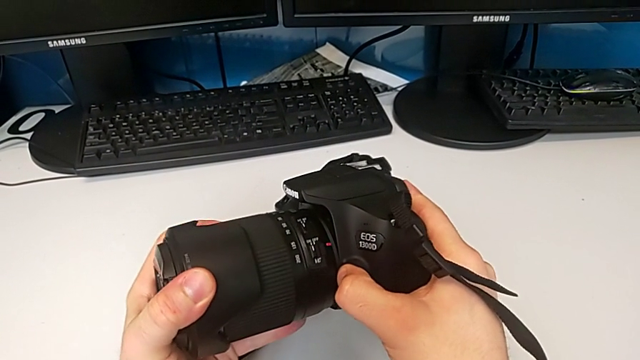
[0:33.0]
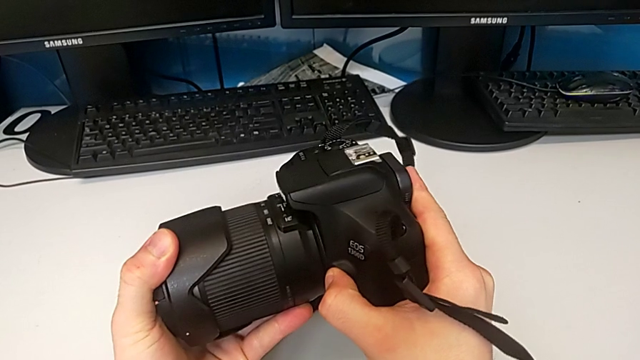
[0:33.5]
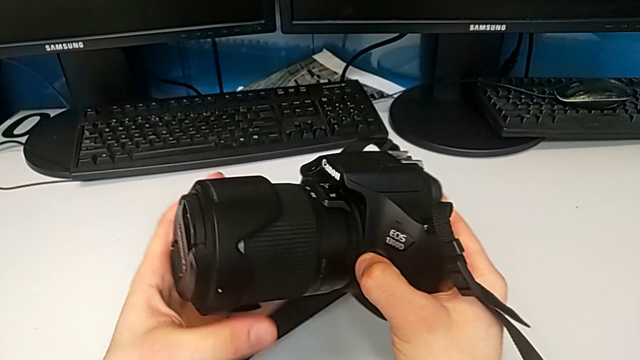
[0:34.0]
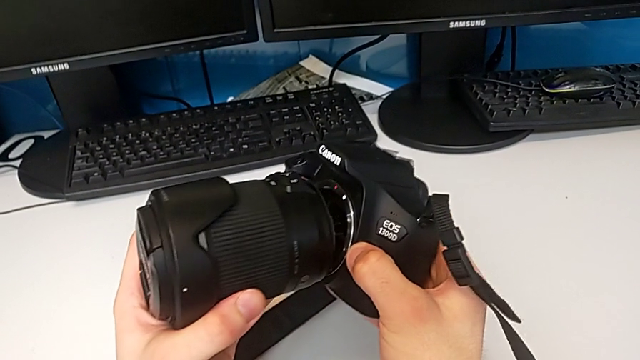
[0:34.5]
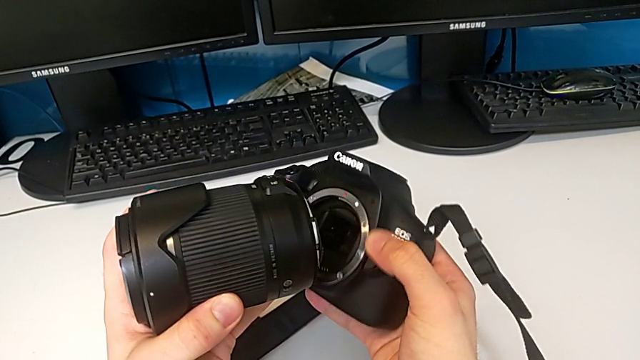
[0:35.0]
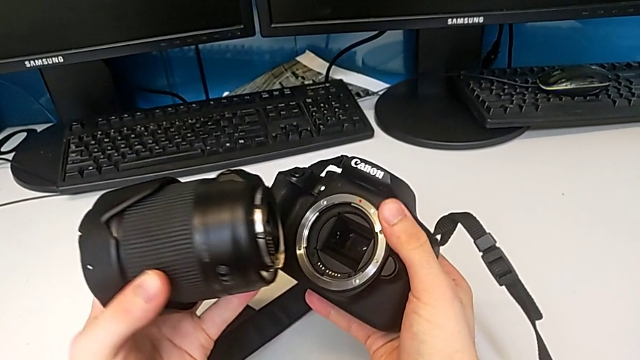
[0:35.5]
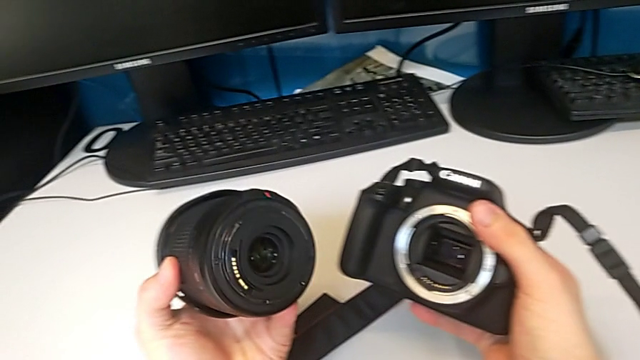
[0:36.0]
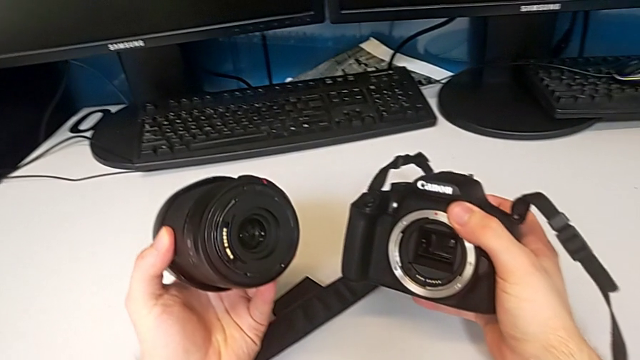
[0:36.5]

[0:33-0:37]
The camera wearer is disassembling the lens. They rotate the lens and withdraw it.

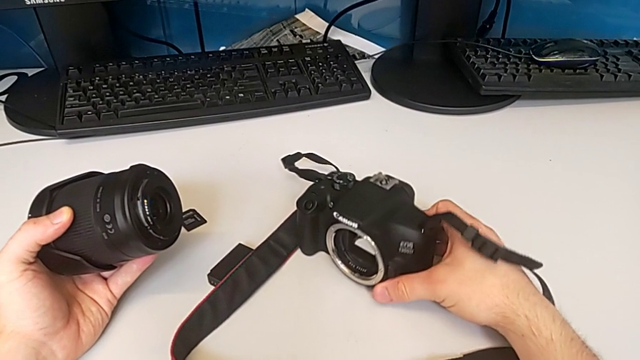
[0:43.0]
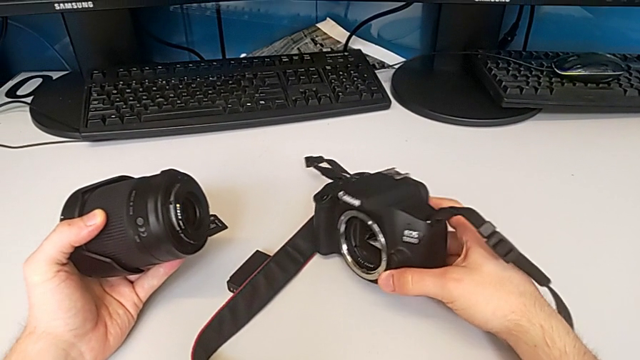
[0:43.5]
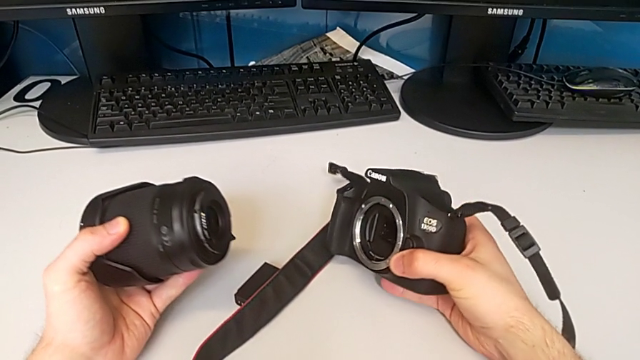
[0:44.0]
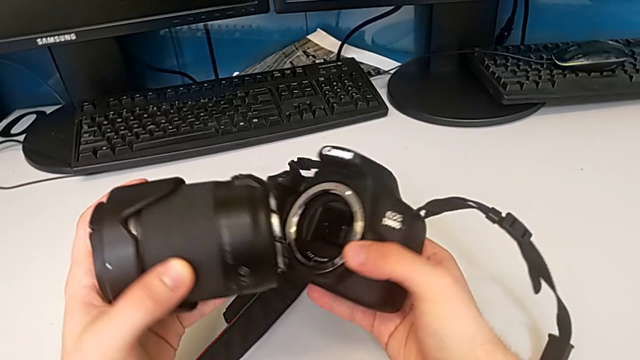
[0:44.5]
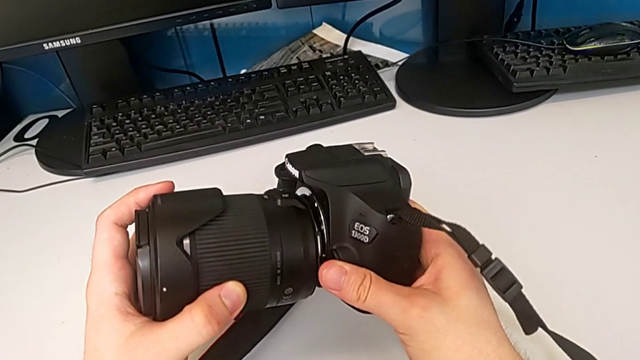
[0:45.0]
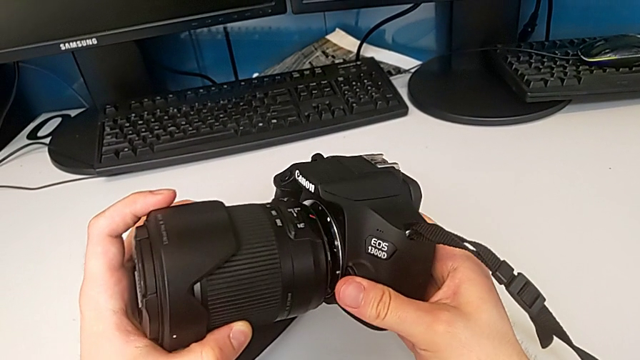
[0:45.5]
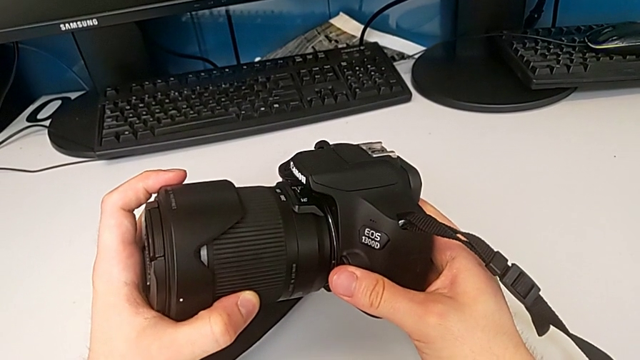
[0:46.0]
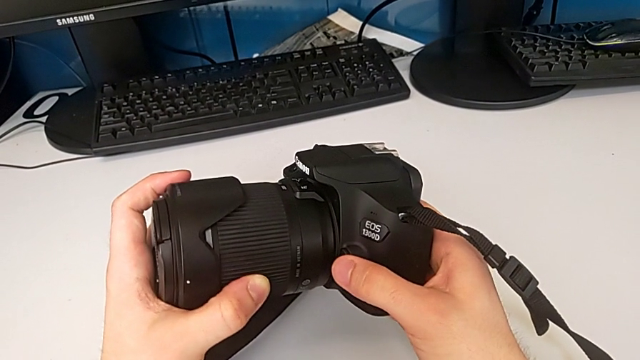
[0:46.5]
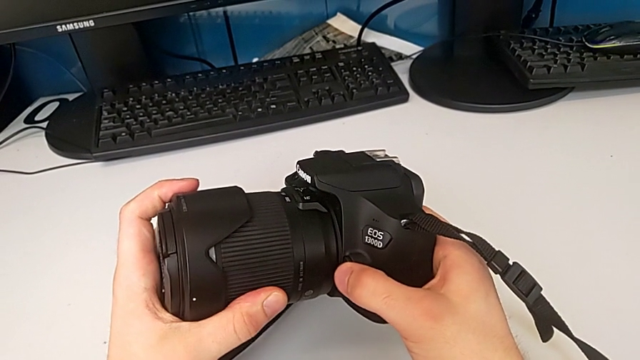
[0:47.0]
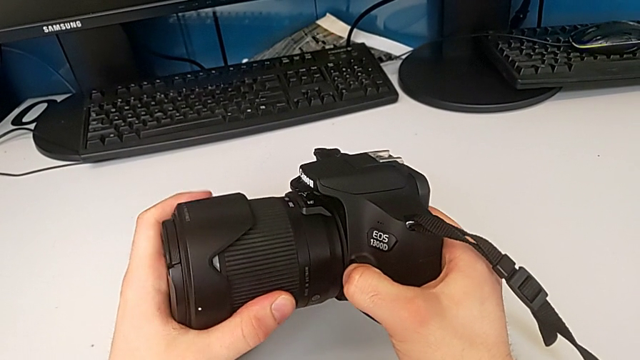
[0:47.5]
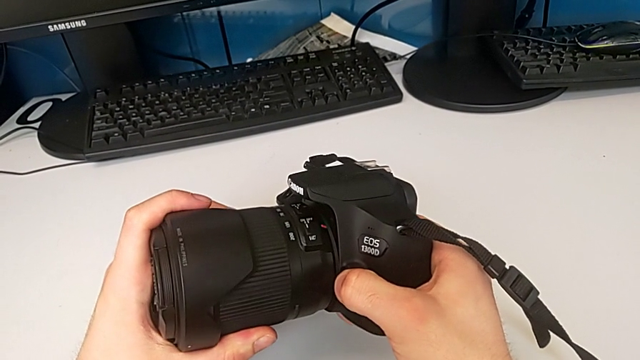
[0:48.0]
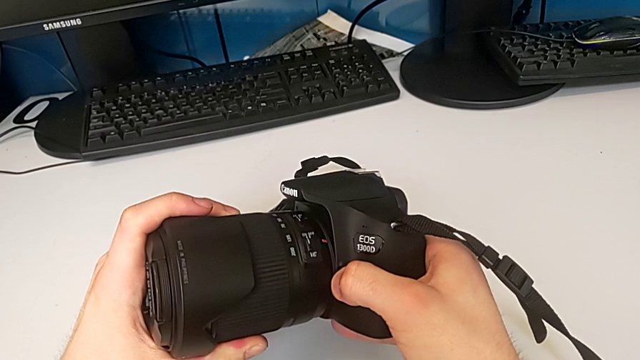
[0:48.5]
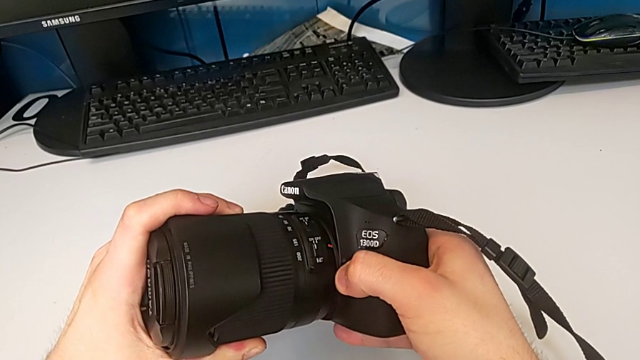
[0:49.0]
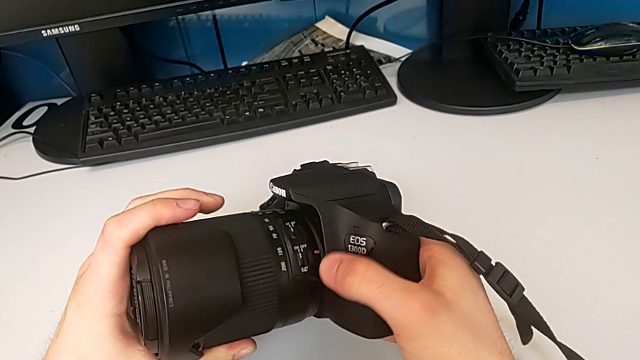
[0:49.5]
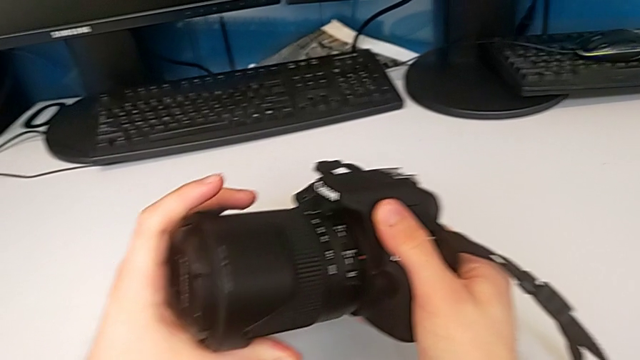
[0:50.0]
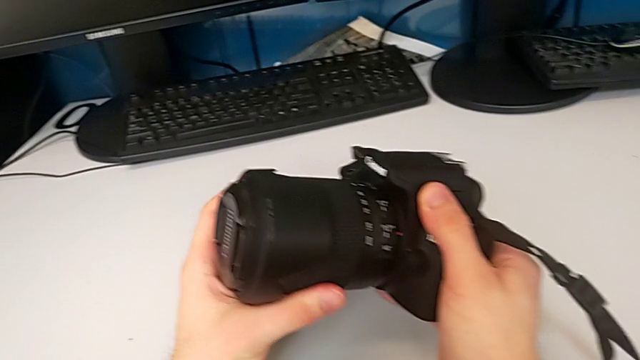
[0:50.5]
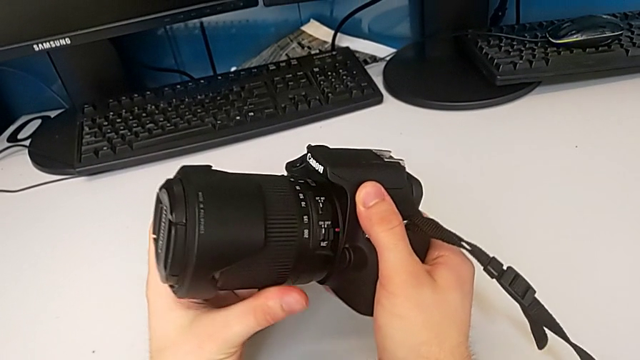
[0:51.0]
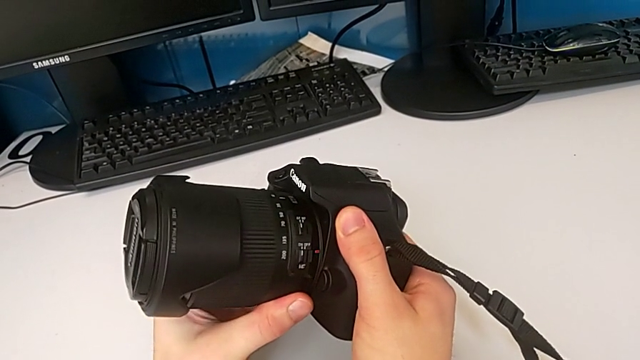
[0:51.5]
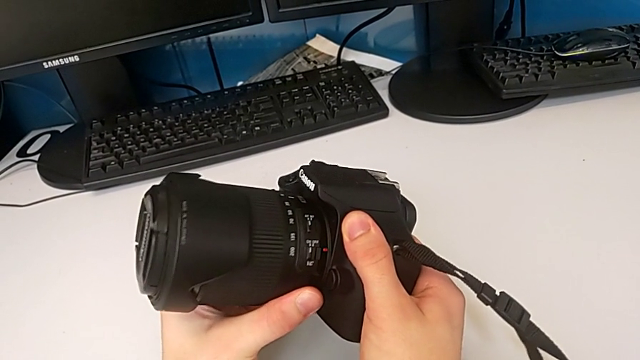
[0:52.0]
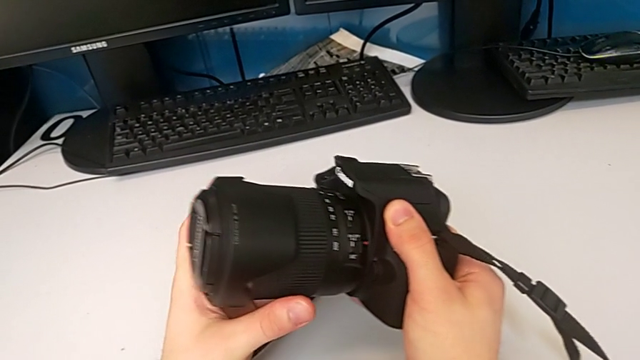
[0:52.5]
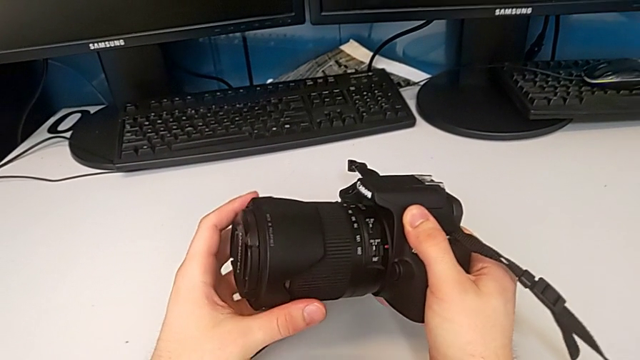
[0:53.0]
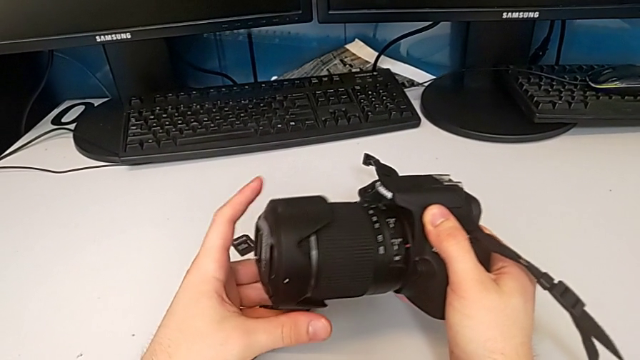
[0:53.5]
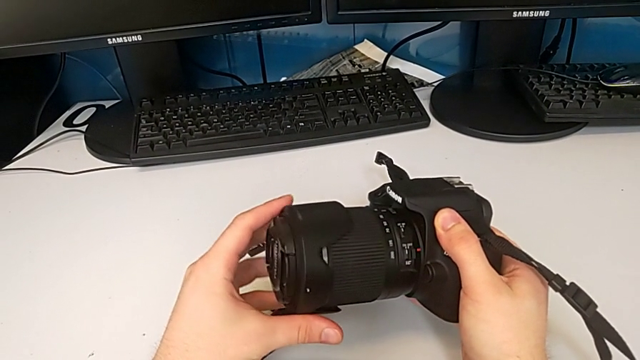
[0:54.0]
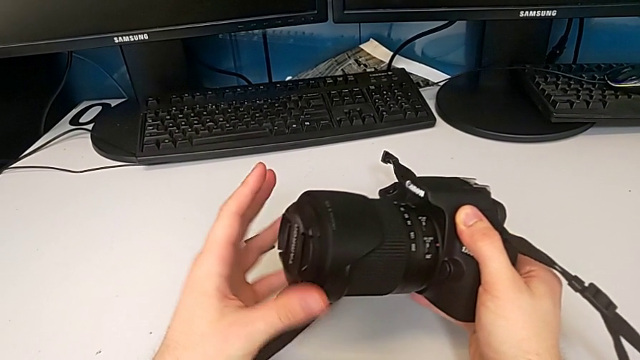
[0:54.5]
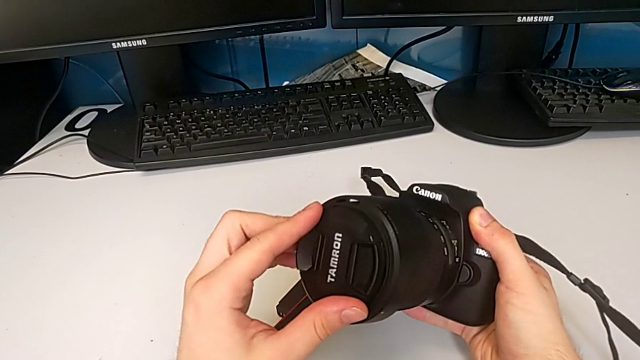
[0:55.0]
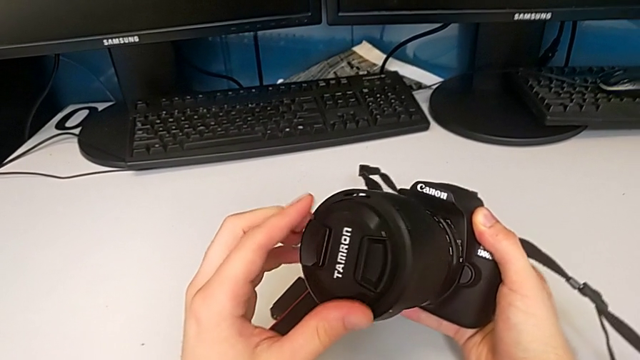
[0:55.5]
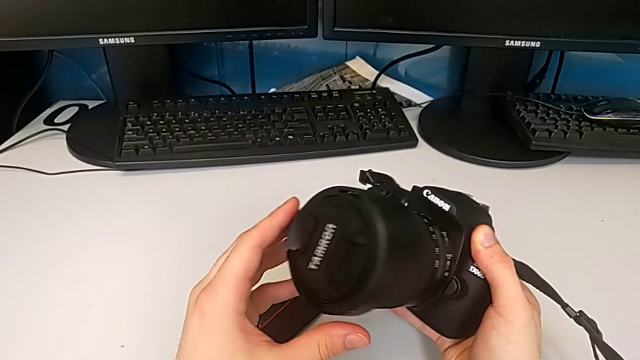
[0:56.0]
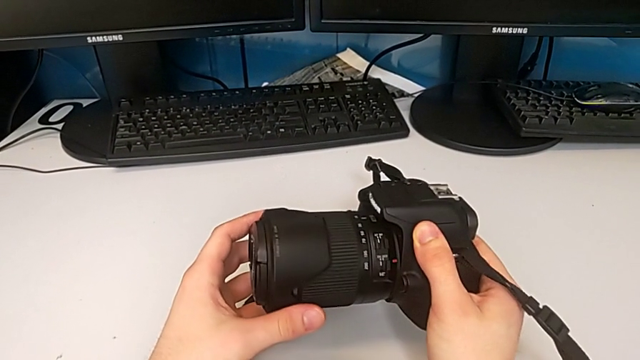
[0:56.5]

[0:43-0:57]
The camera wearer attaches the lens to the camera. They lift the DSLR, place the lens, assemble it, inspect it, wrongly rotate the lens cover, removing the cover, and inspect the lens.

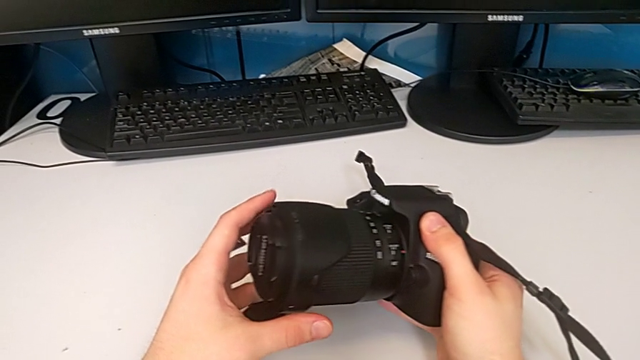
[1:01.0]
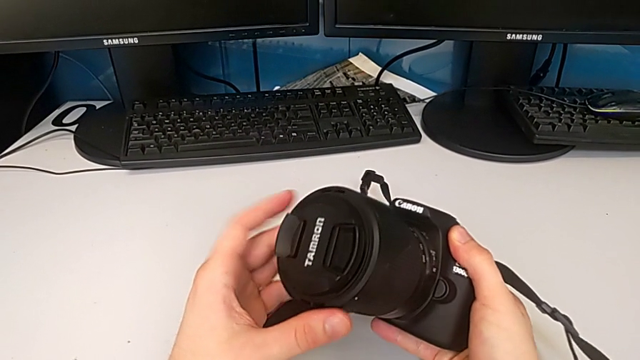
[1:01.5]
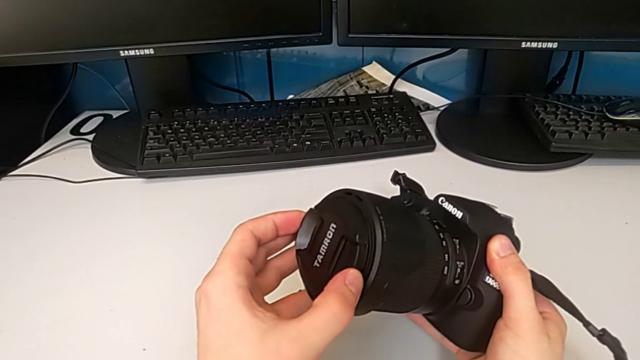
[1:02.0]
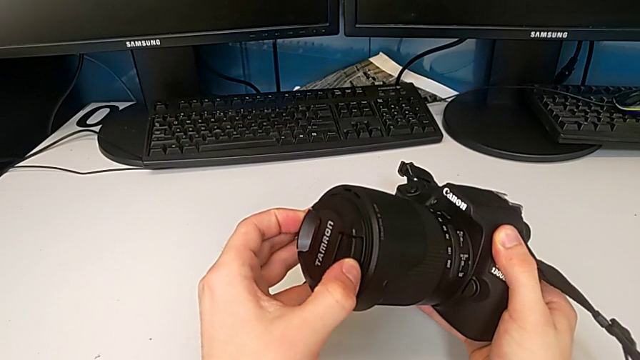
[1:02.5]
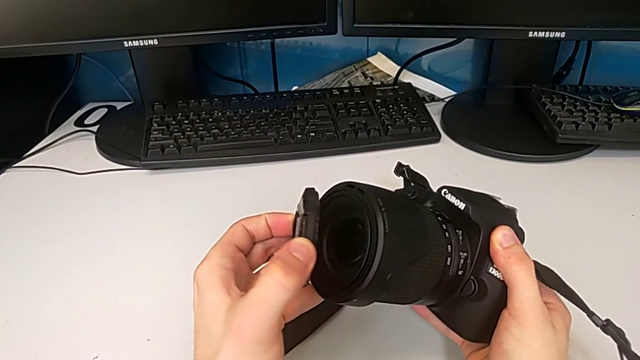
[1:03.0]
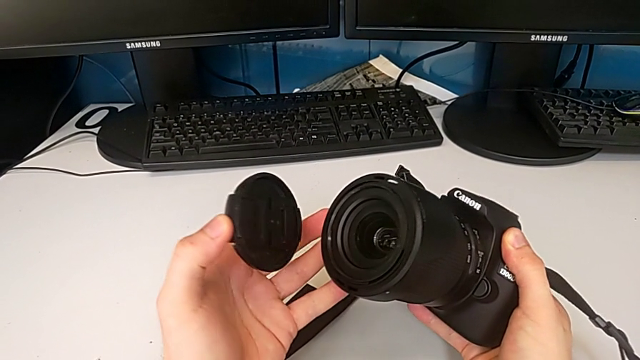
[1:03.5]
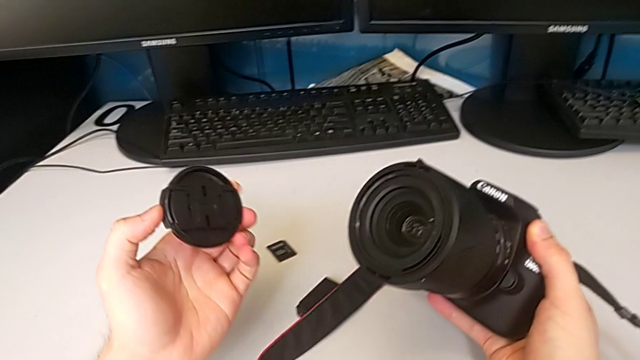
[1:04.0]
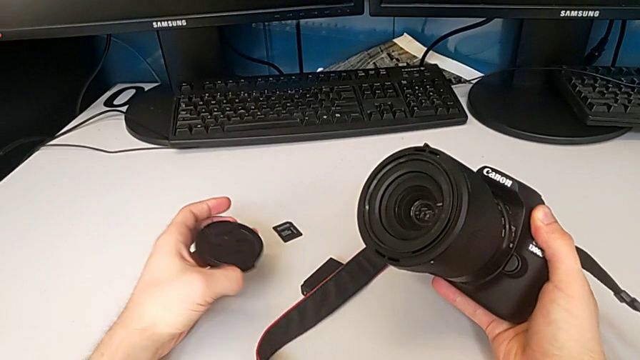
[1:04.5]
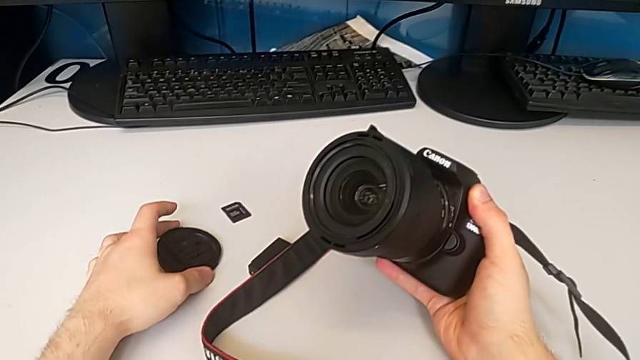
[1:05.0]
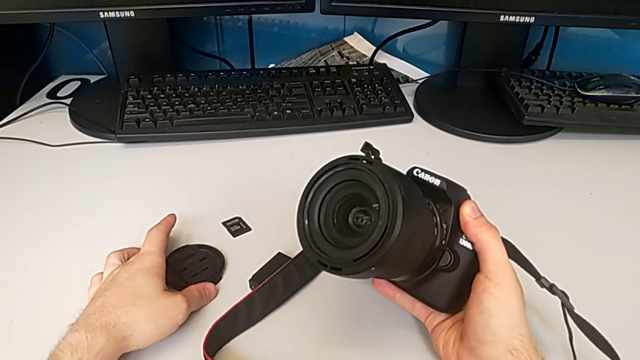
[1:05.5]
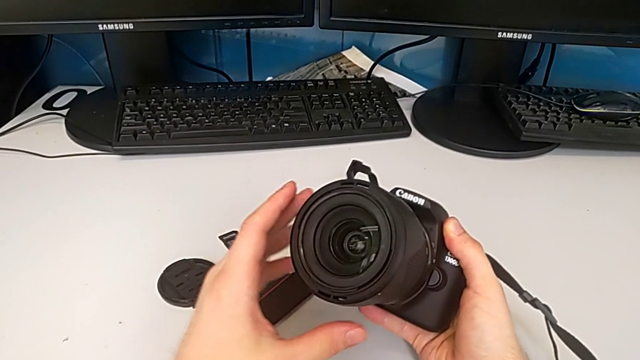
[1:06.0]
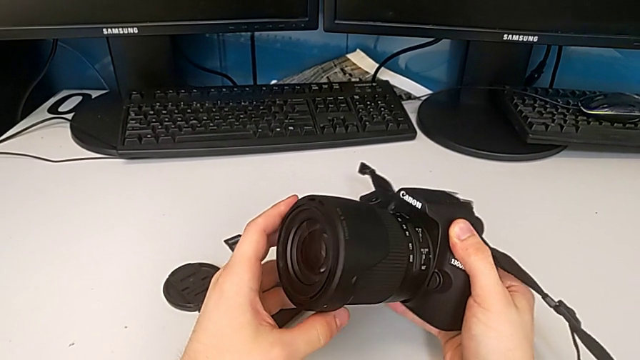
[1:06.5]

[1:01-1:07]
The camera wearer detaches the lens cover. They grab the lens cover, withdraw it and place it.
